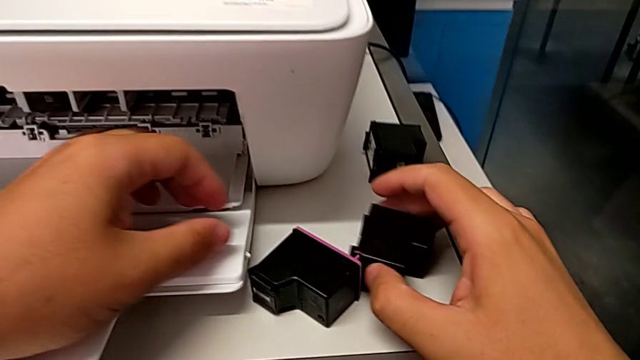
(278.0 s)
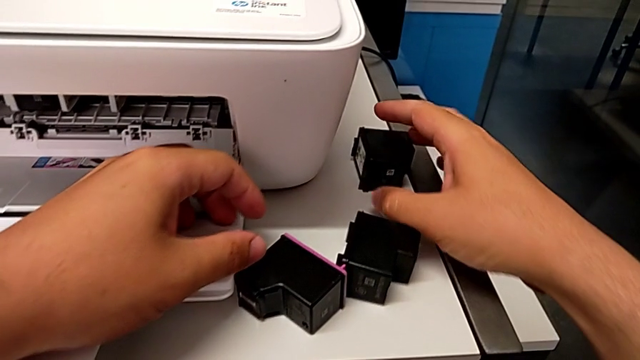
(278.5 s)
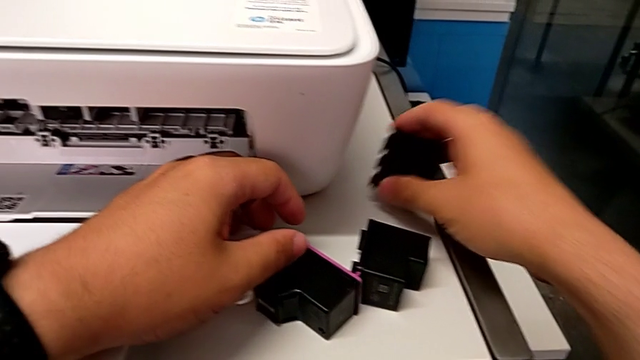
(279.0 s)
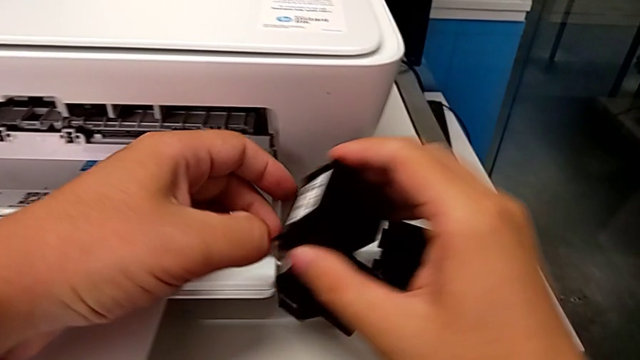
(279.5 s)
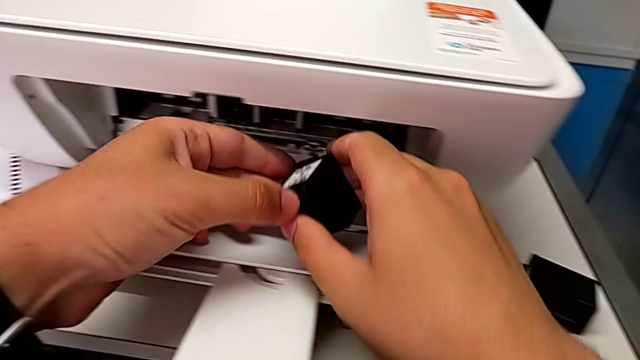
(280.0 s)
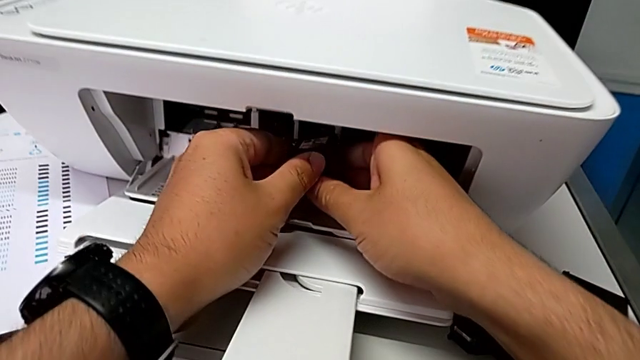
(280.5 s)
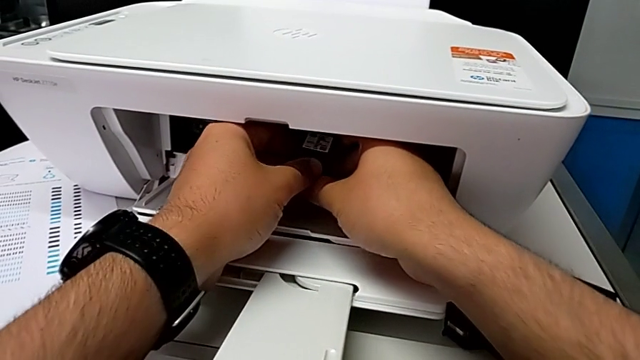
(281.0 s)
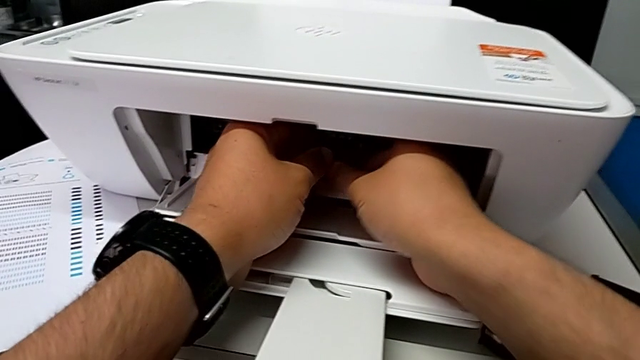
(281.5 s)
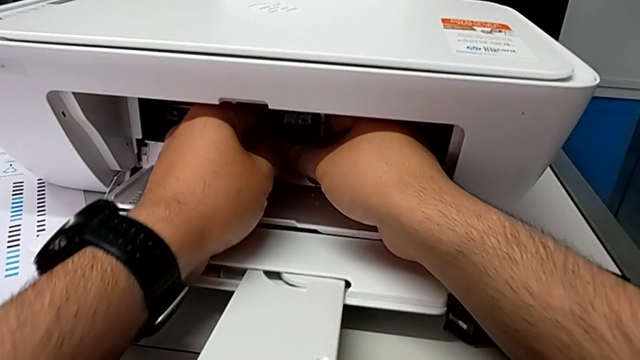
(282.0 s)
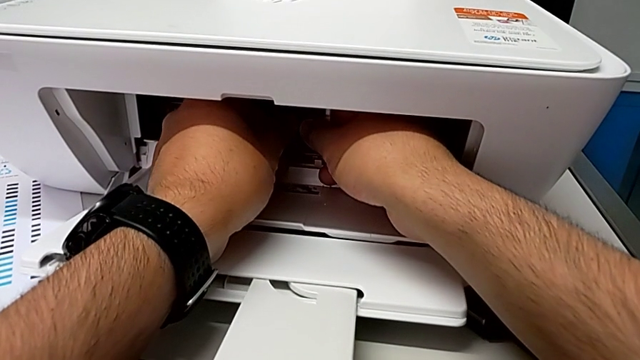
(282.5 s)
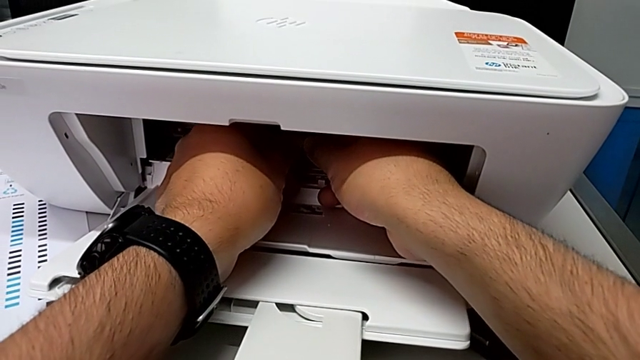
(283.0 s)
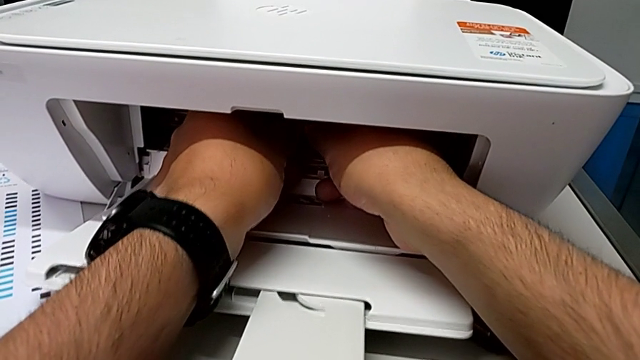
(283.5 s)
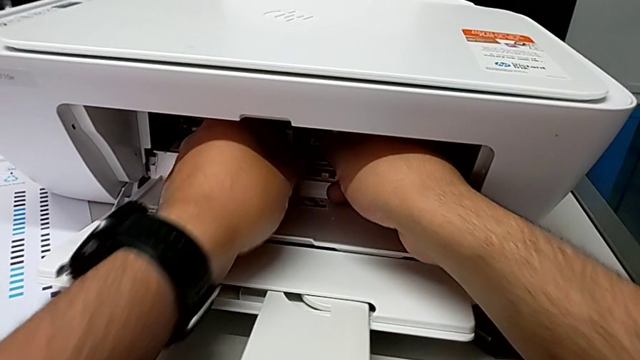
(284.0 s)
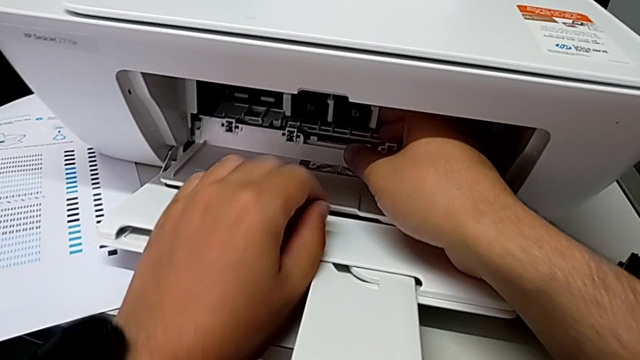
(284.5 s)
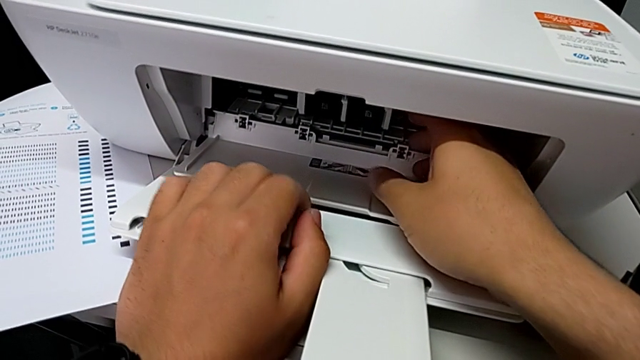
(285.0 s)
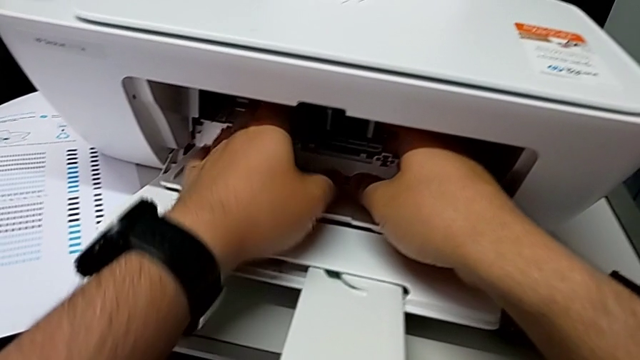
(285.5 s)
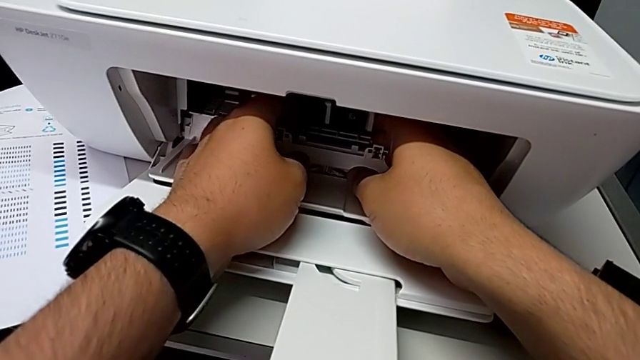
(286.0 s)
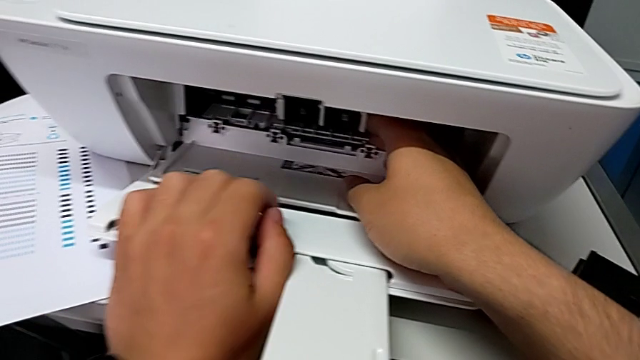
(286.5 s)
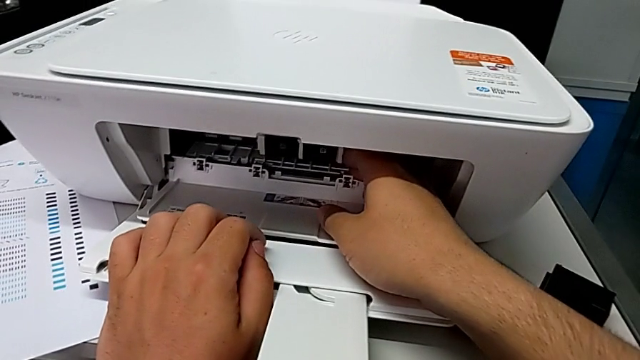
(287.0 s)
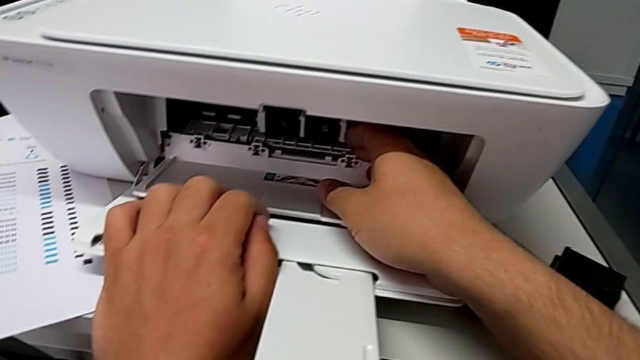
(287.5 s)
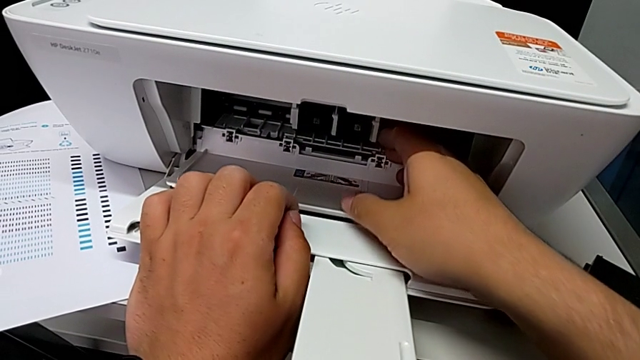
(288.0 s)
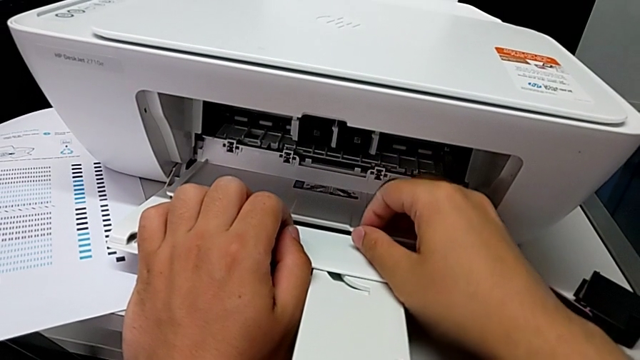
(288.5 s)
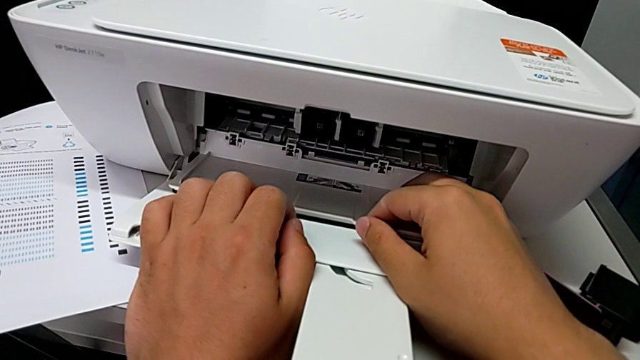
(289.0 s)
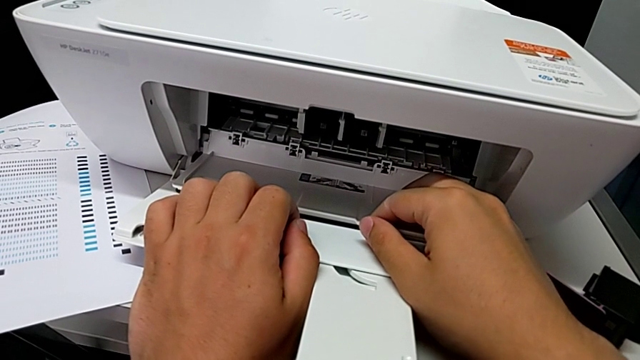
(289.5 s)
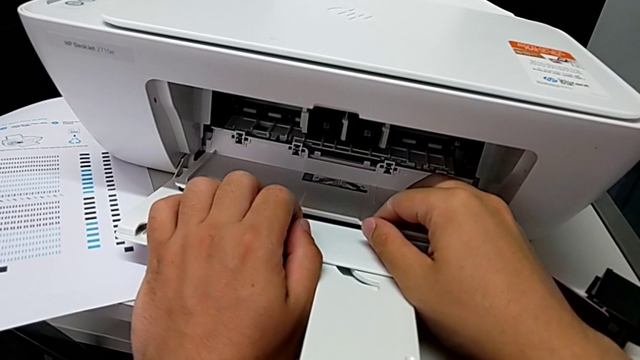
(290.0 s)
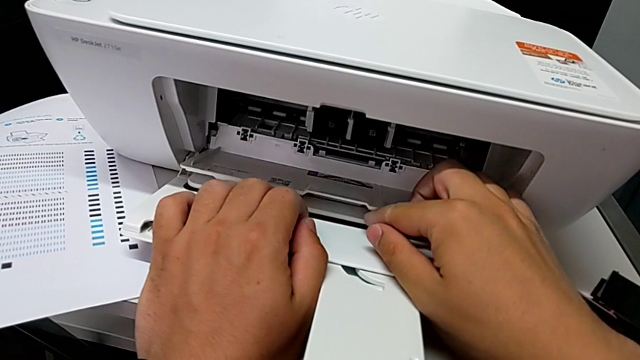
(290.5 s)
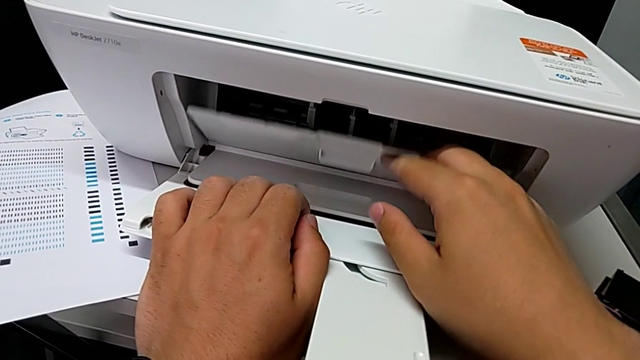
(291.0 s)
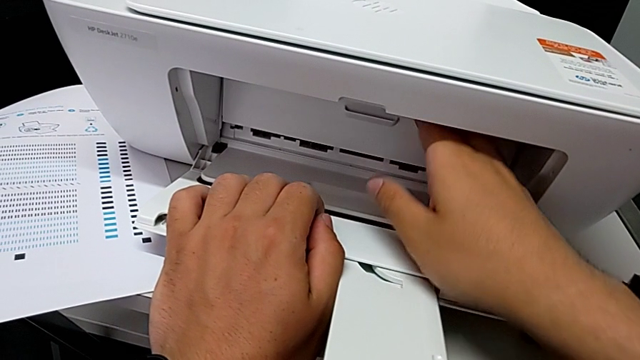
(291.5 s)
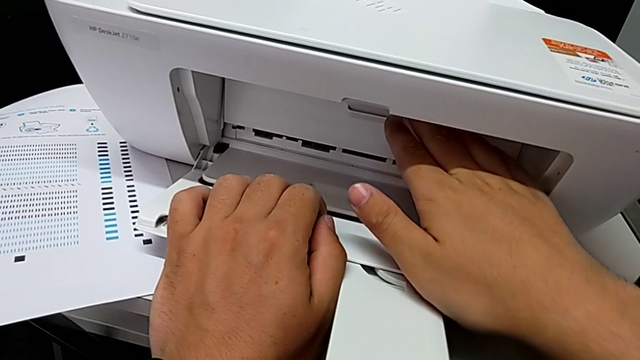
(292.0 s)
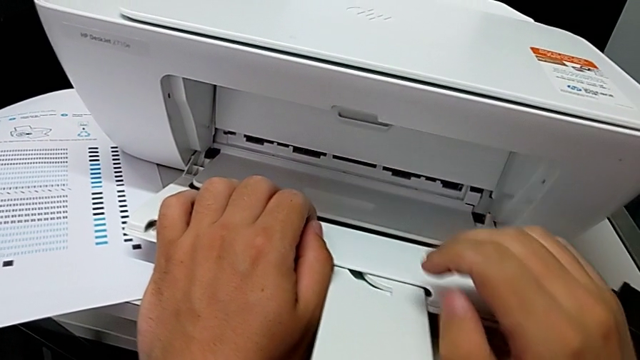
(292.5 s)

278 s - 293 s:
The camera wearer is exchanging their ink cartridges. They grab the new black ink cartridge, lift it, place it, push it and close the cartridge gate.

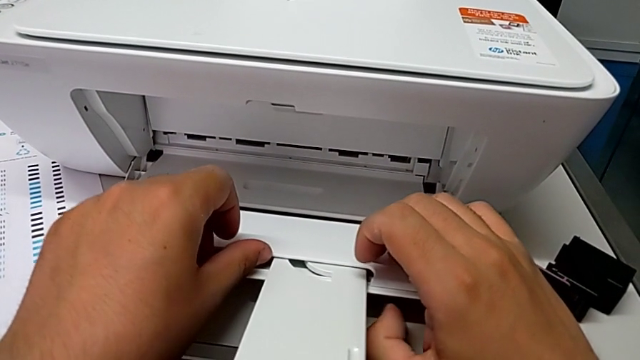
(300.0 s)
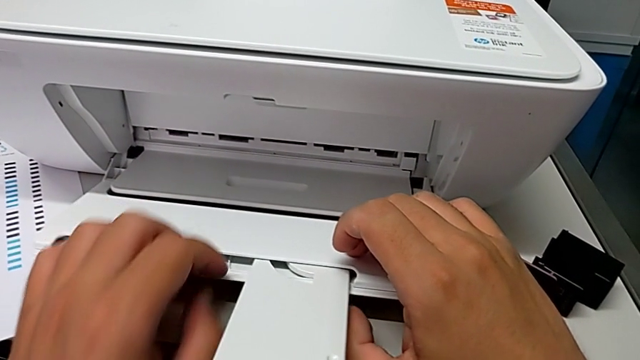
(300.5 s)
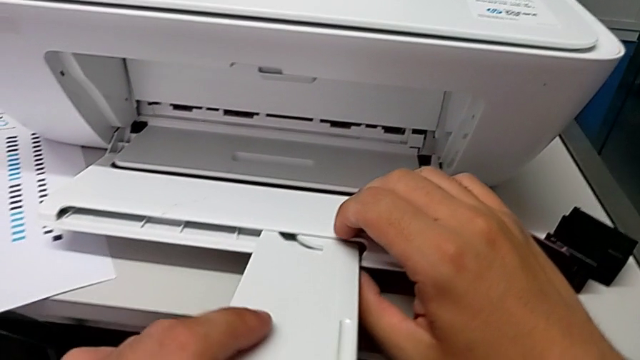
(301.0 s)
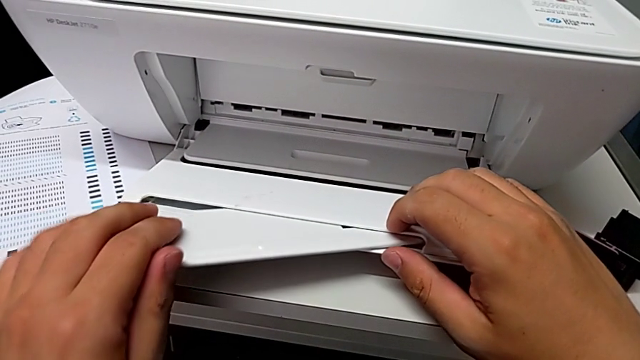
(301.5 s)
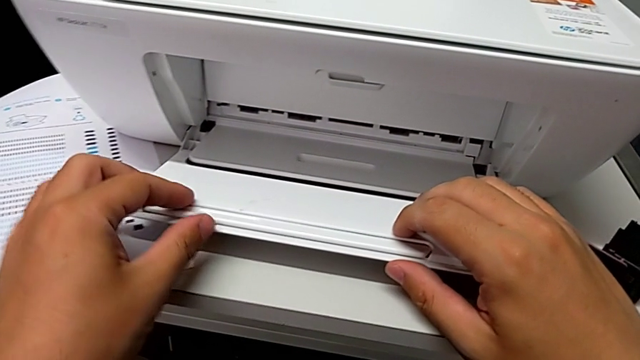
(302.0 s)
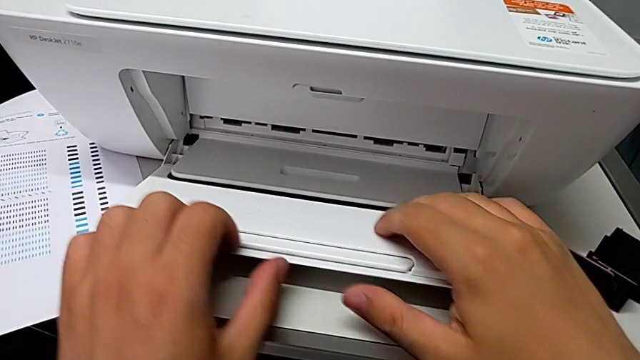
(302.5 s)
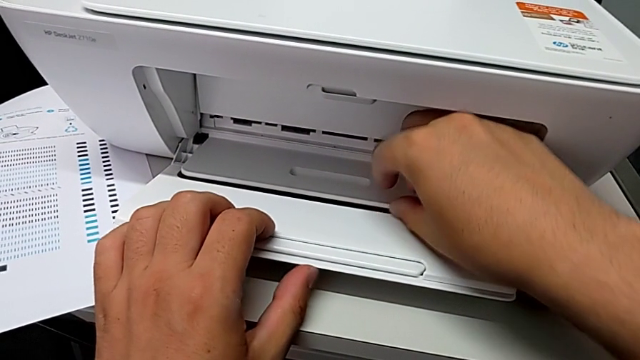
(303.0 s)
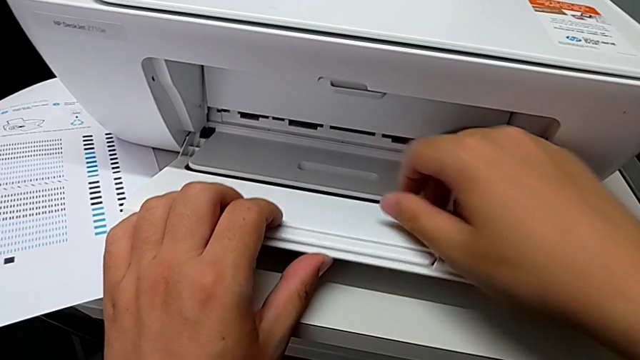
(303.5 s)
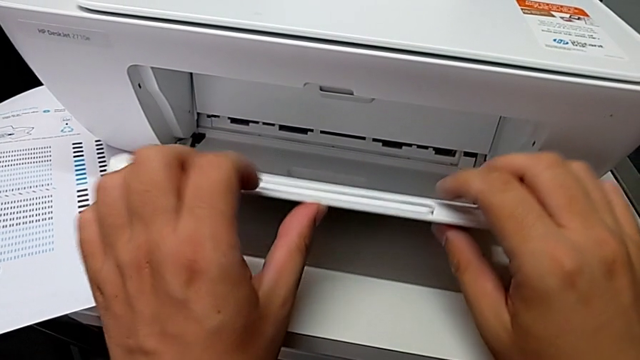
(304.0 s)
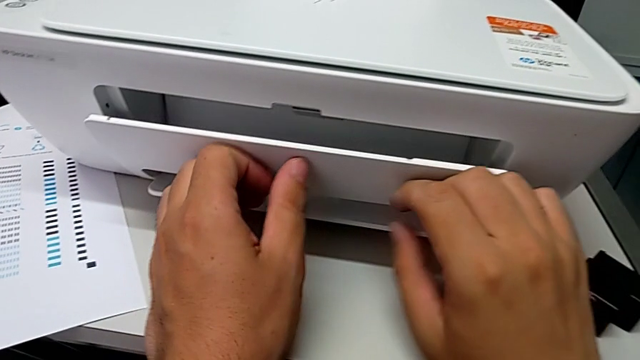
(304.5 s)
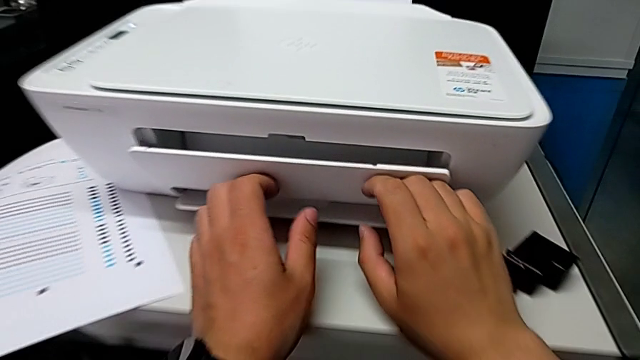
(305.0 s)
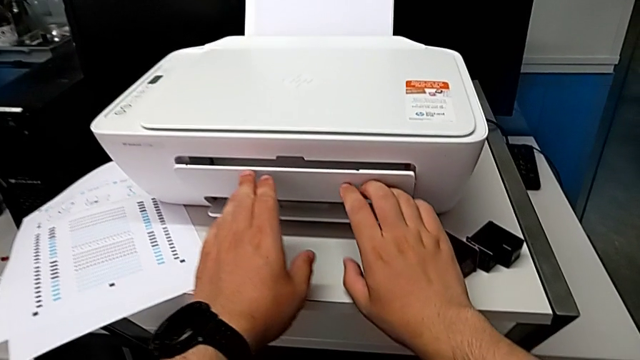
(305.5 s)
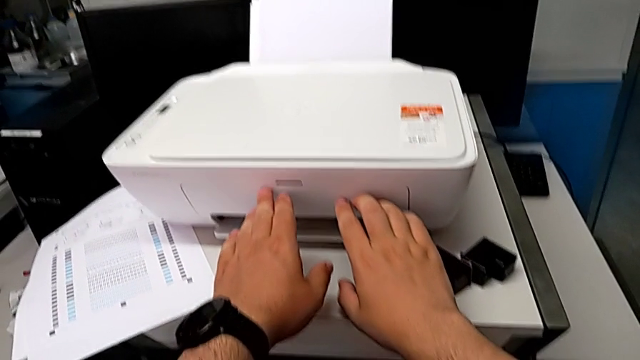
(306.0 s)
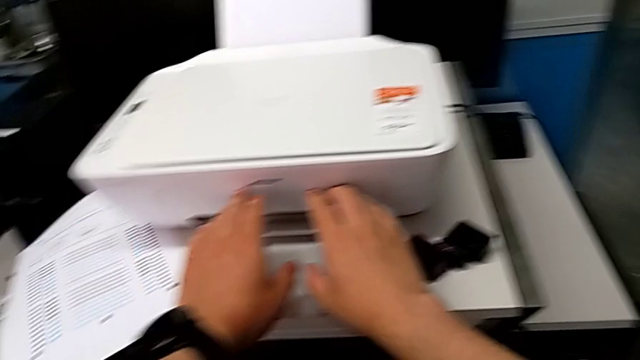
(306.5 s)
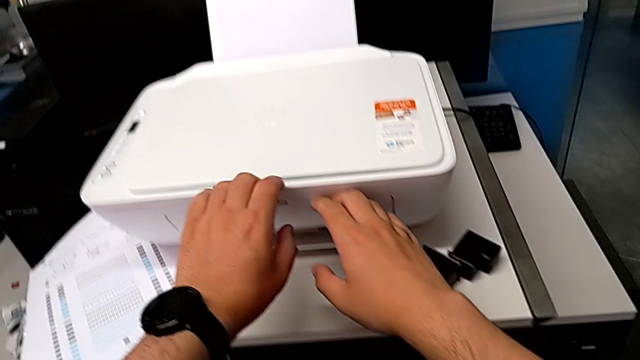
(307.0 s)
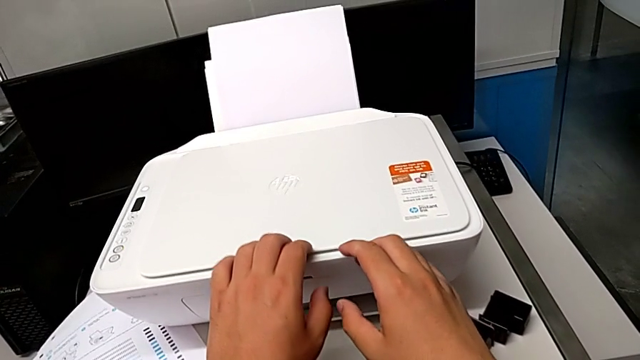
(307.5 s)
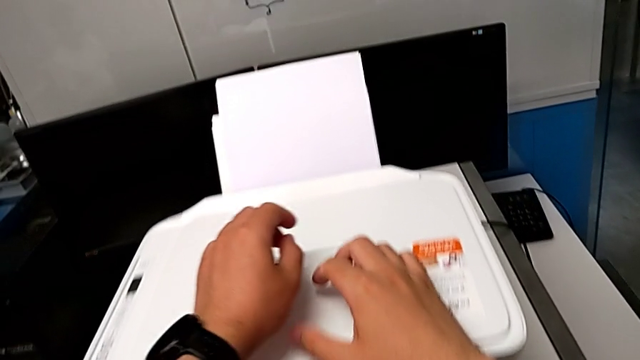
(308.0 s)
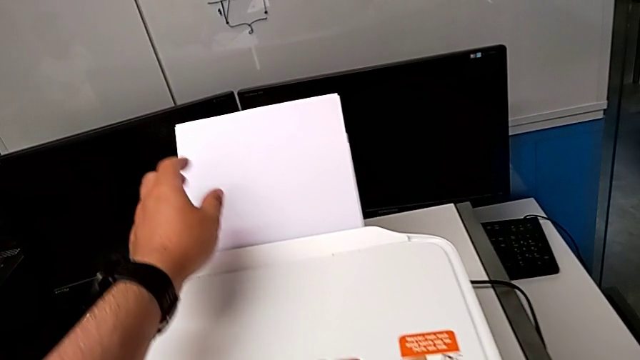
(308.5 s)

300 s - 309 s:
The camera wearer is closing the printer's trays. They close the folding paper tray and close the extending paper tray.
